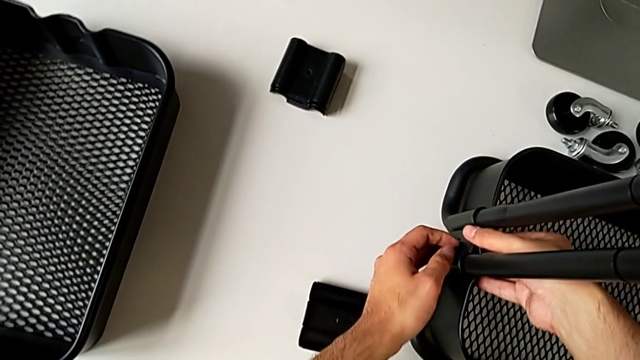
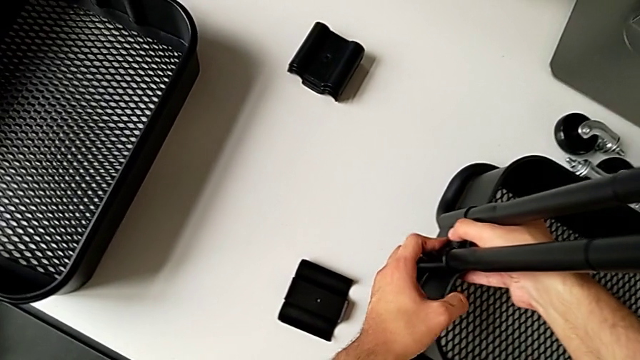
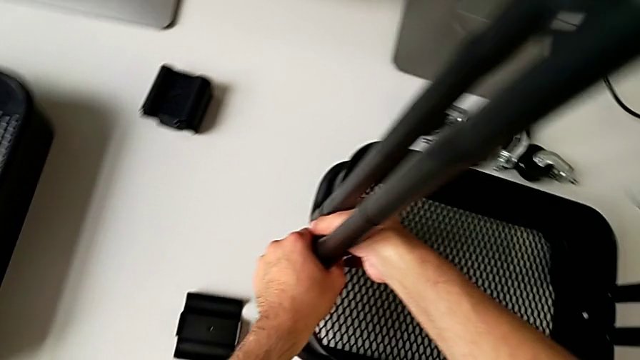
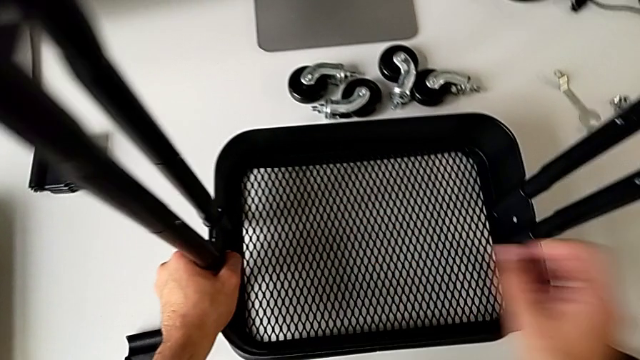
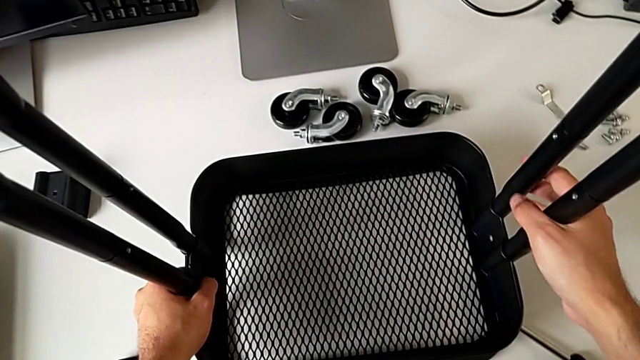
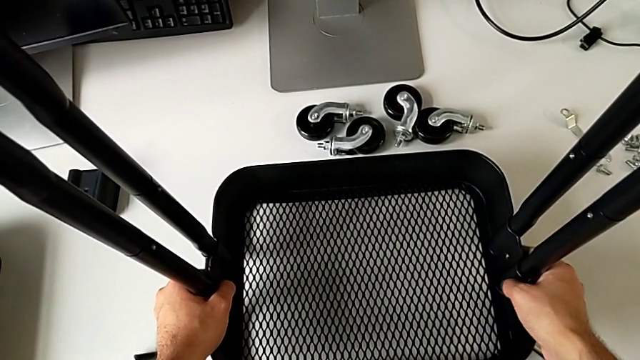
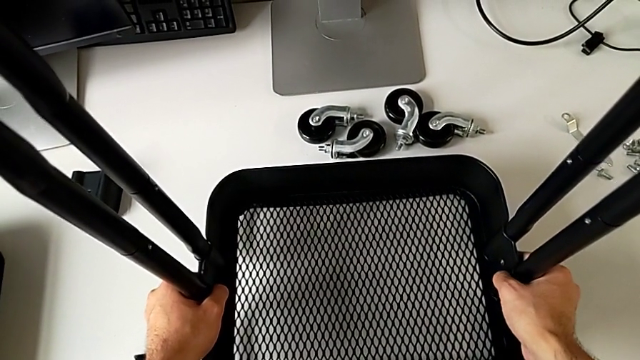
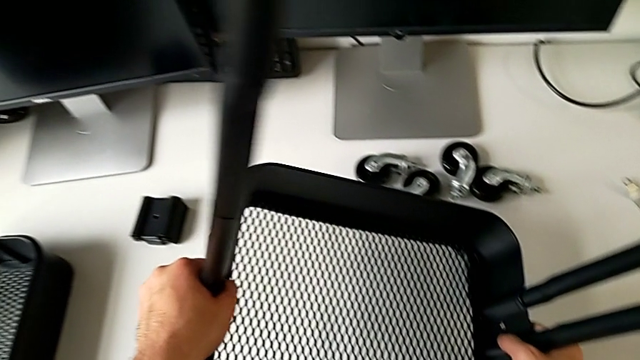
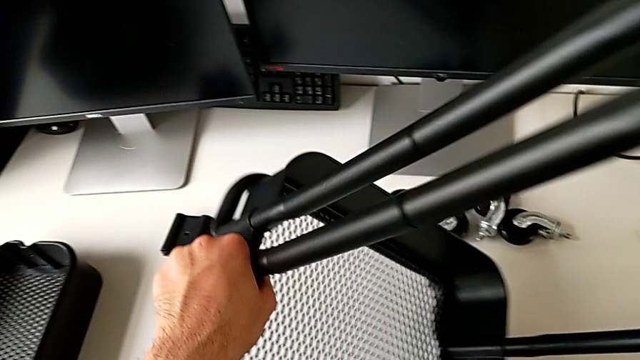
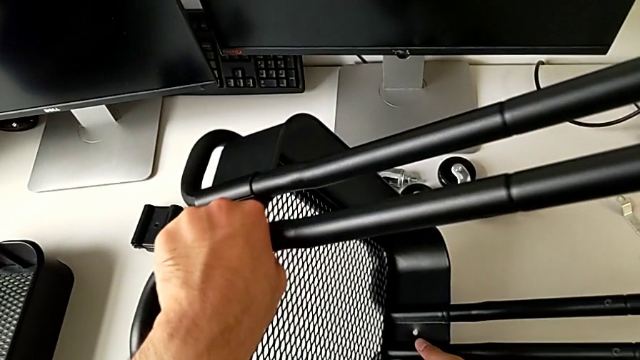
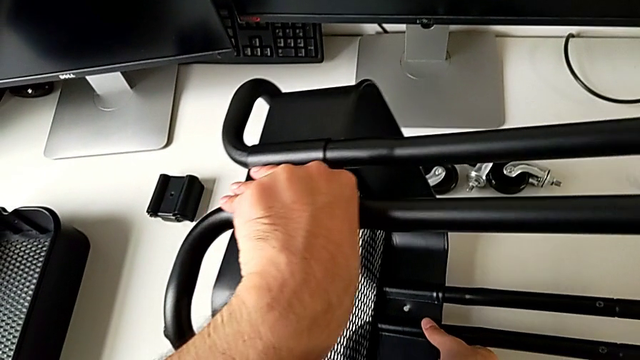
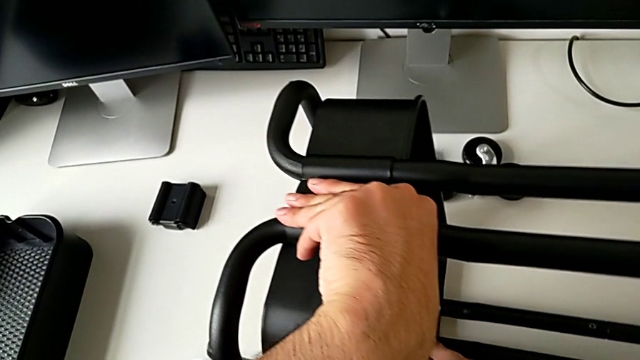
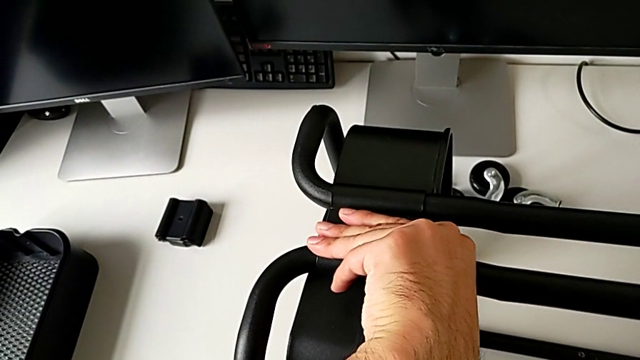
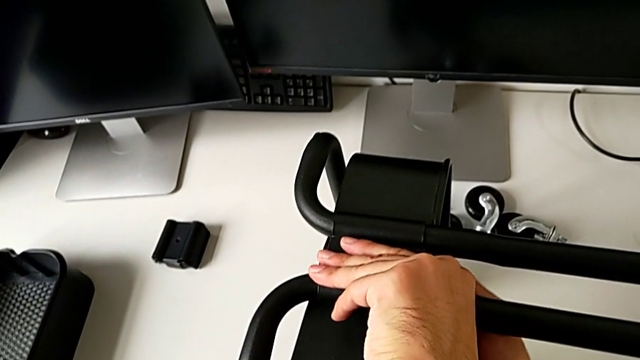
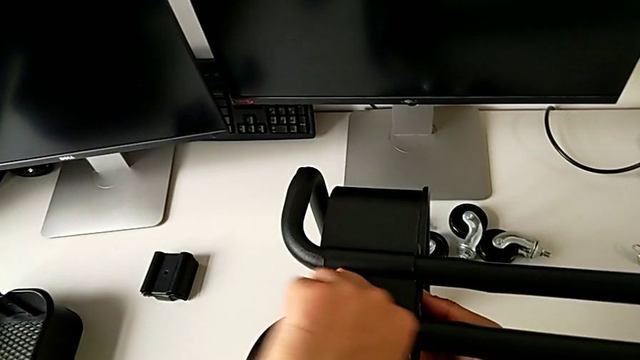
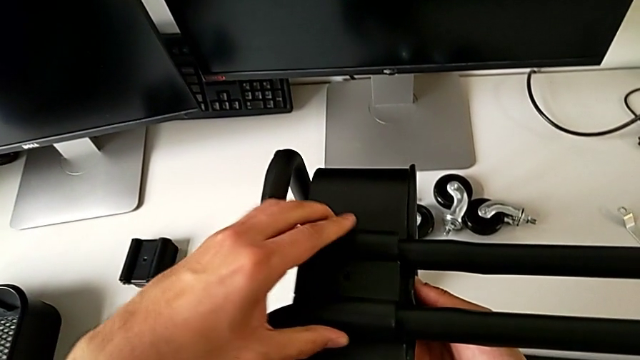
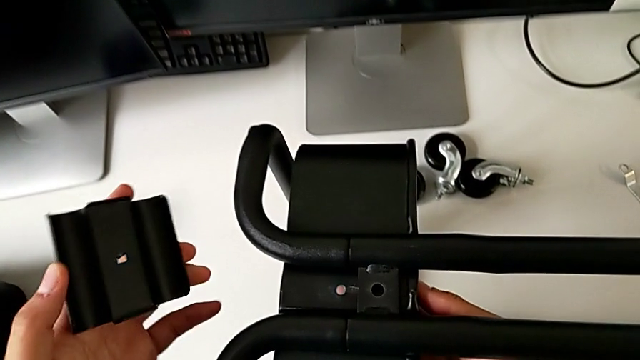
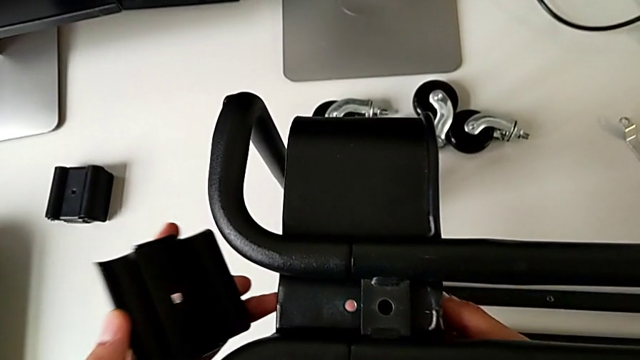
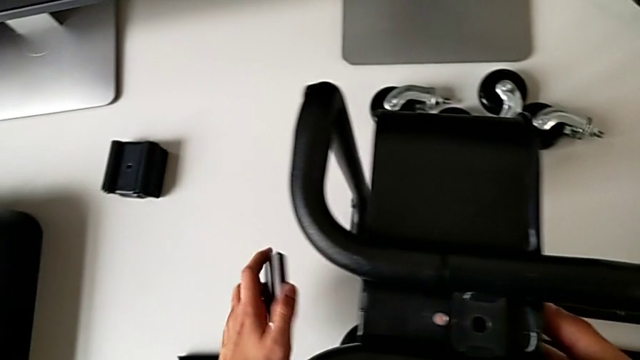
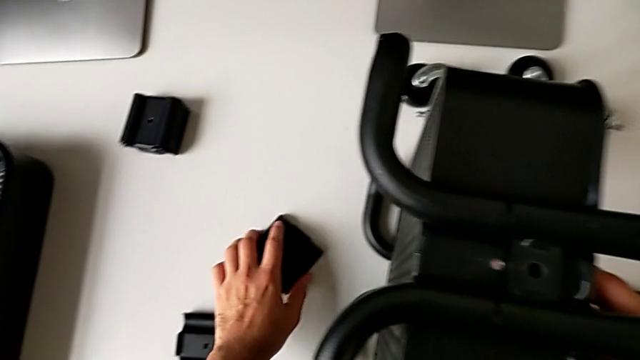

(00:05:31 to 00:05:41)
The camera wearer is assembling the bottom tray of the furniture. They hold the bracket, flip the utility cart, withdraw the bracket and place it.

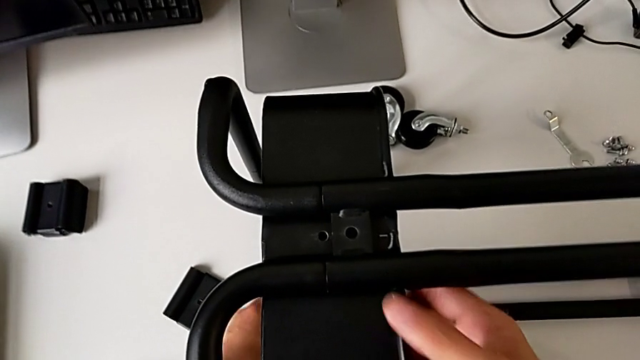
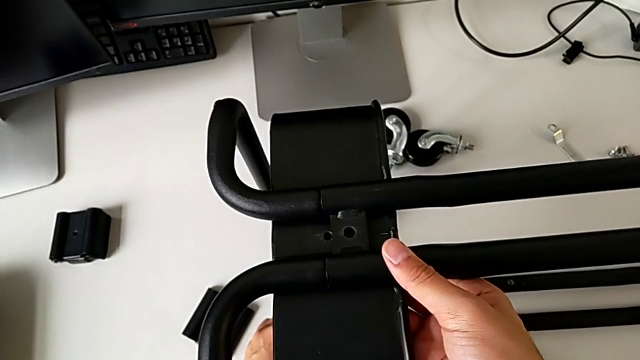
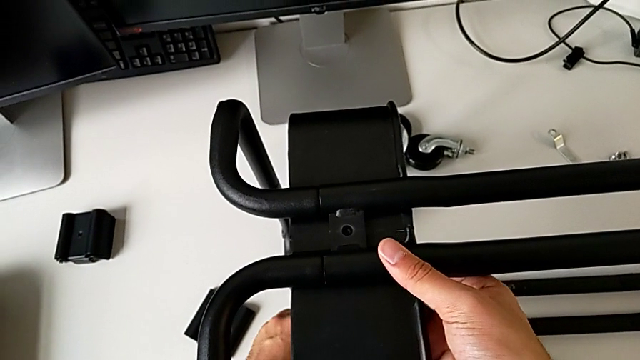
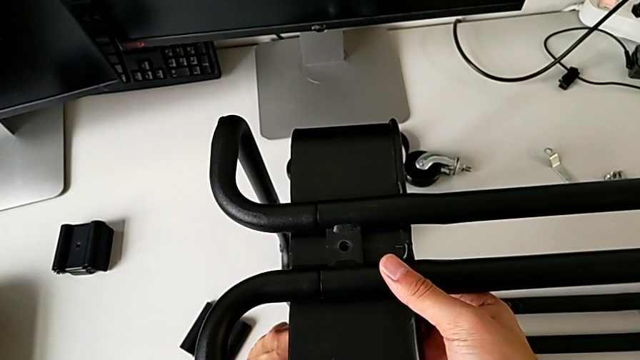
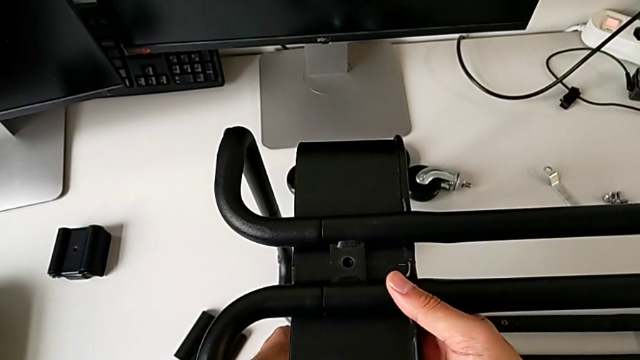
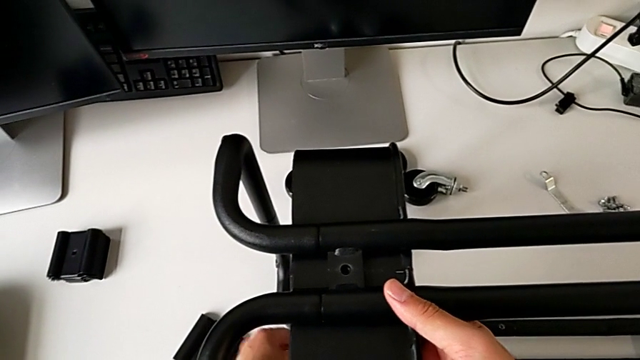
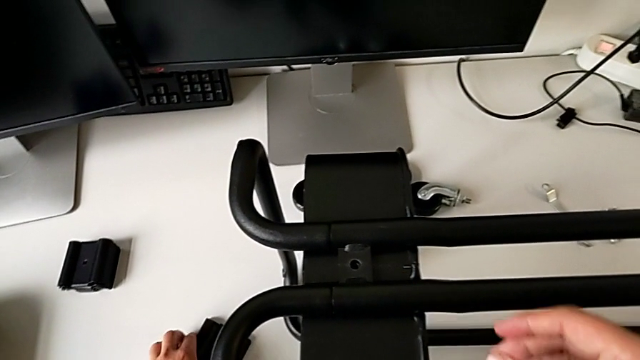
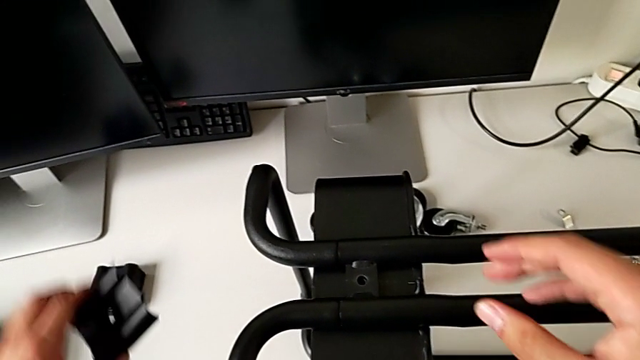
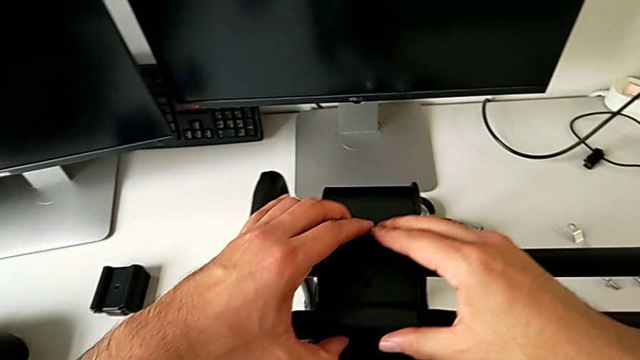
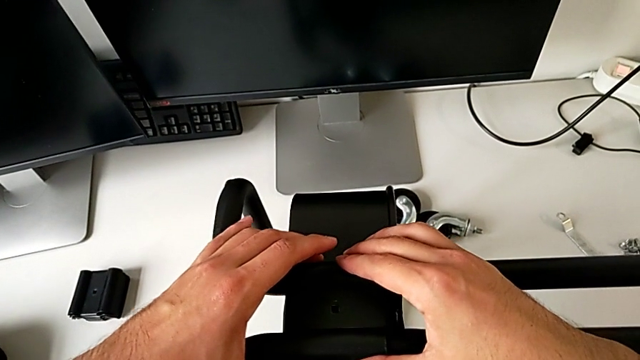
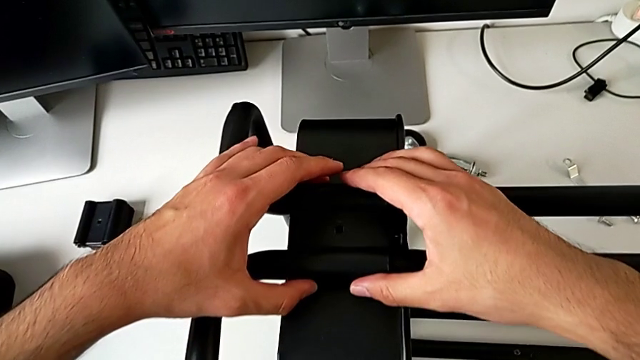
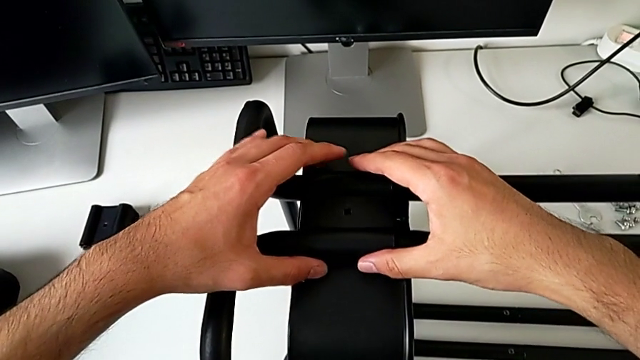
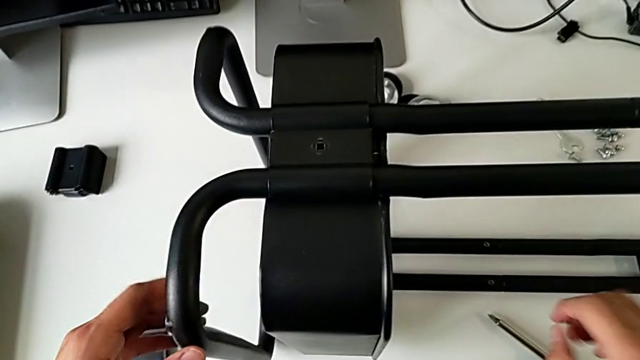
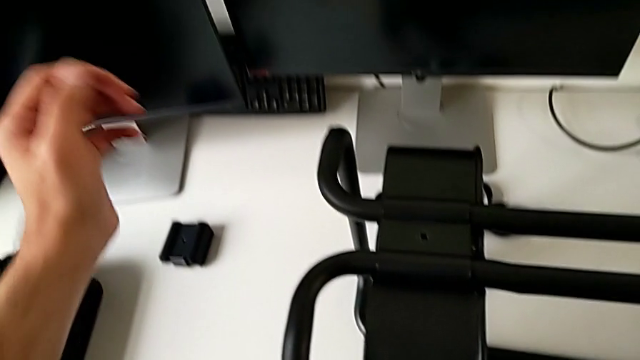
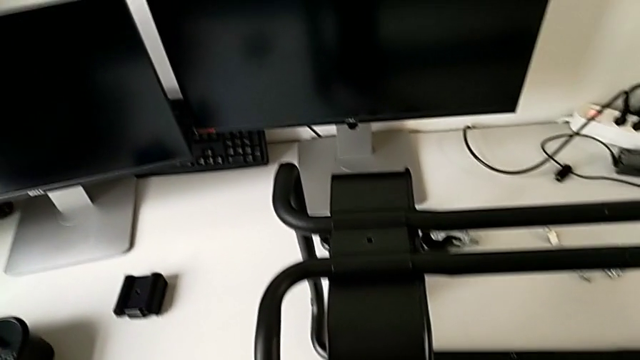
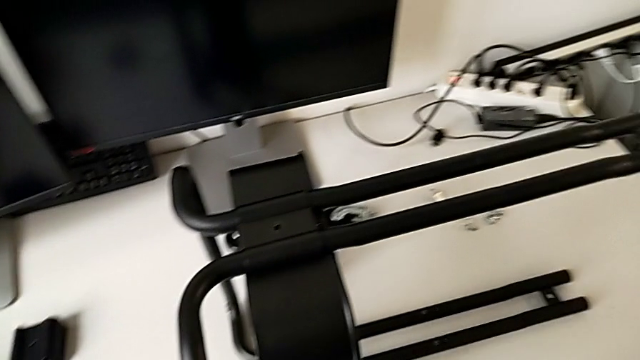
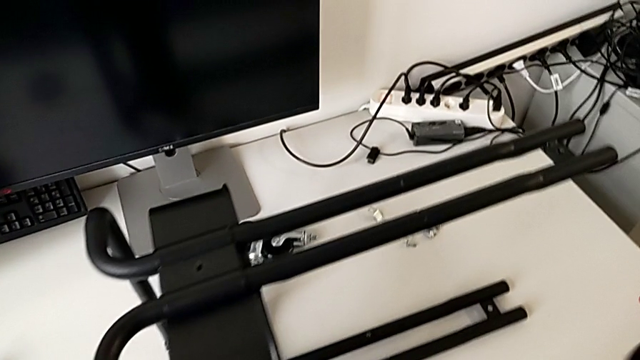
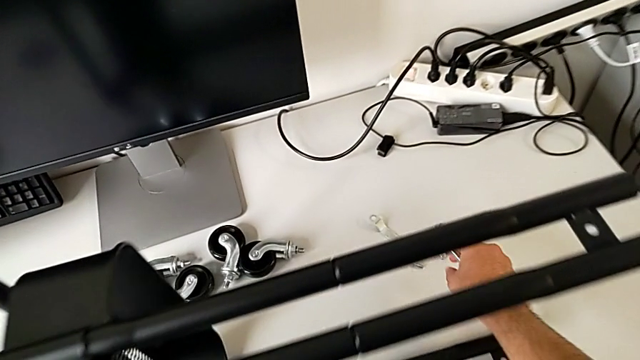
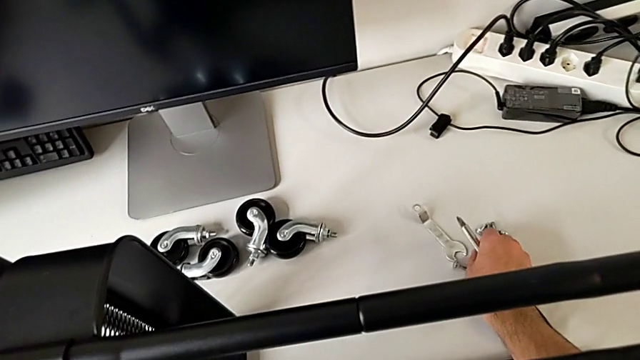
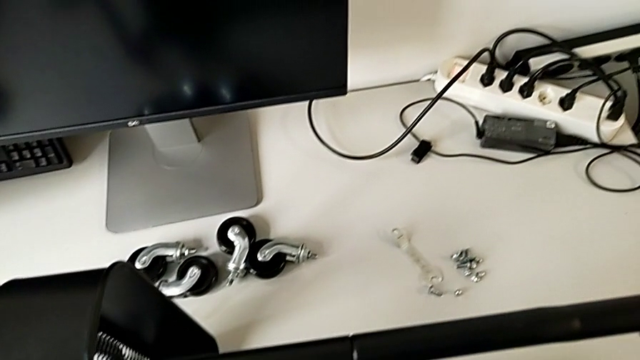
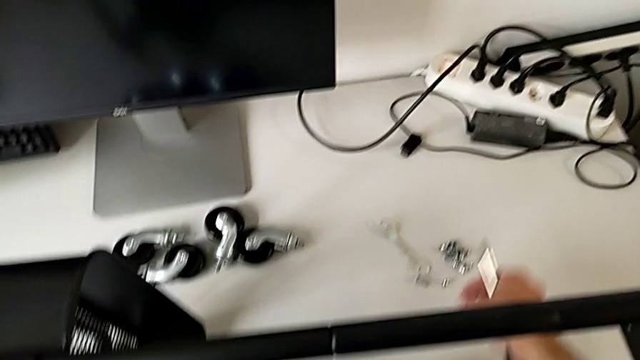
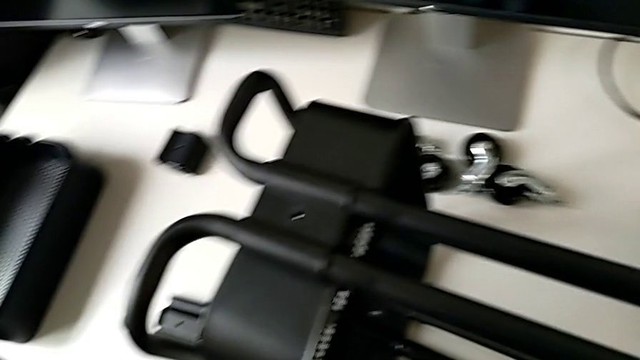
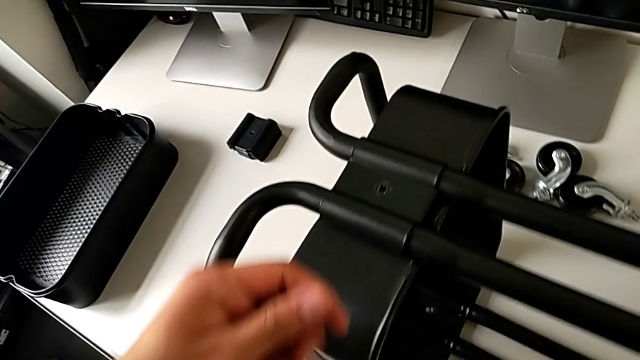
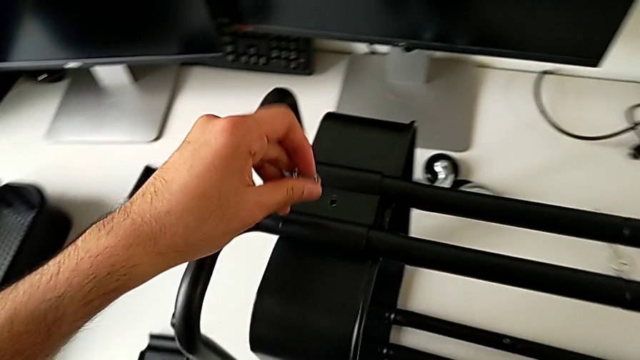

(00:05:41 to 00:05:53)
The camera wearer is assembling the bottom tray of the furniture. They align the grid tray, grab the bracket, assemble it, approach the bolt, grab it and lift it.
